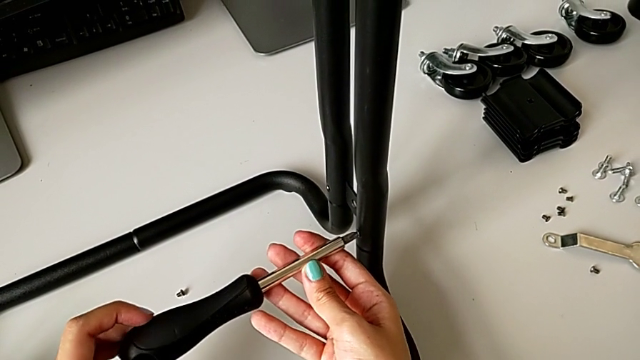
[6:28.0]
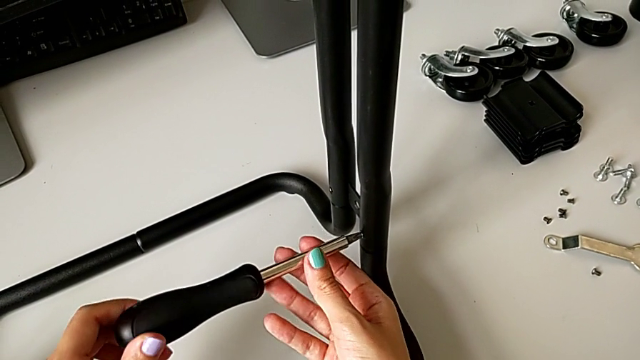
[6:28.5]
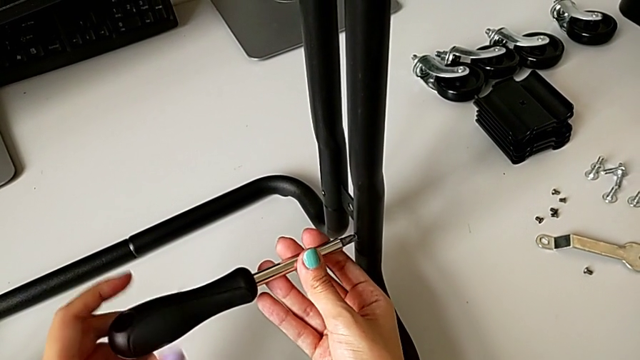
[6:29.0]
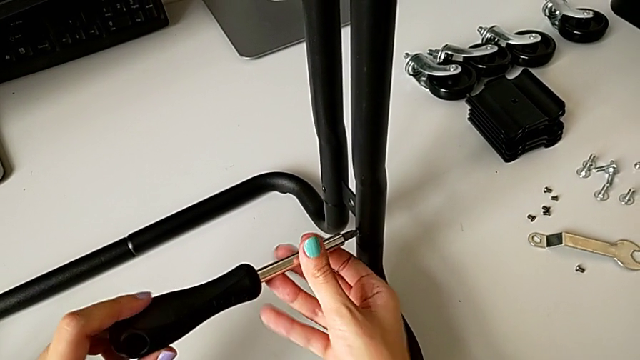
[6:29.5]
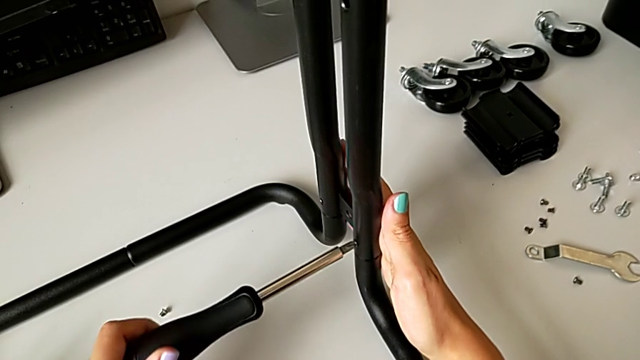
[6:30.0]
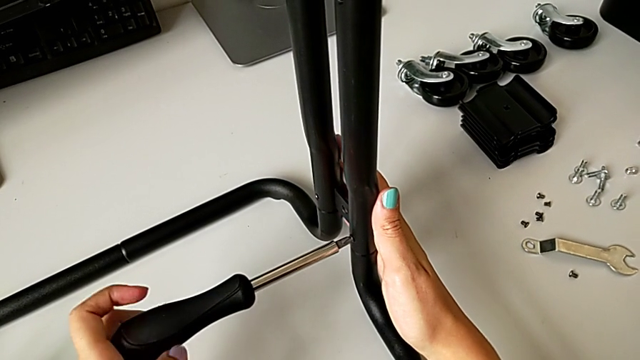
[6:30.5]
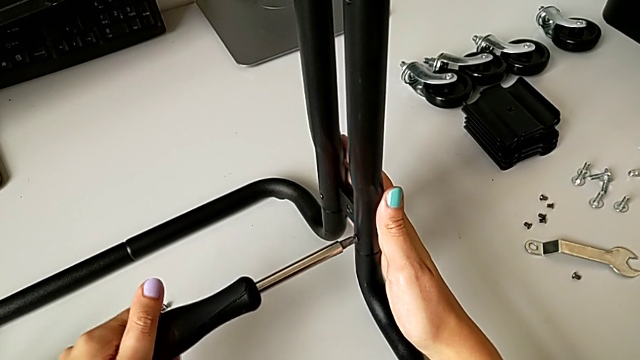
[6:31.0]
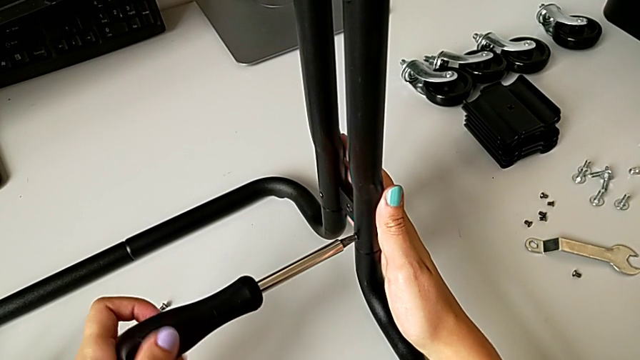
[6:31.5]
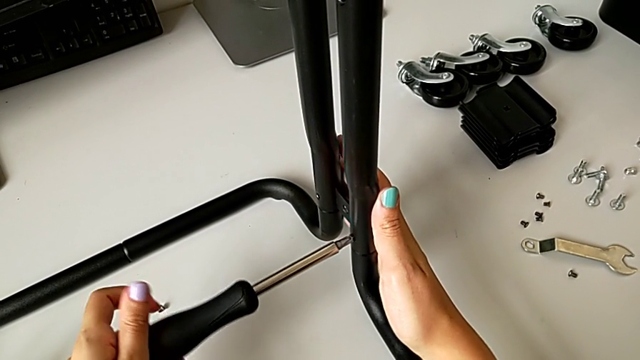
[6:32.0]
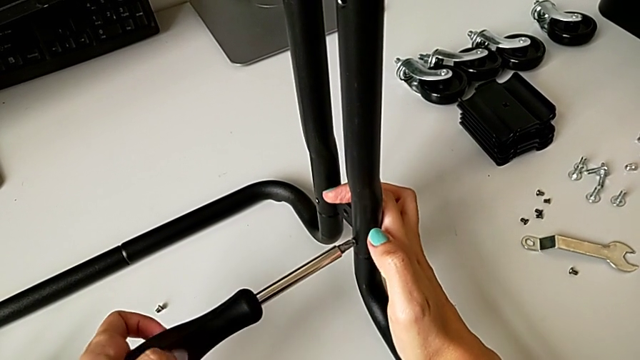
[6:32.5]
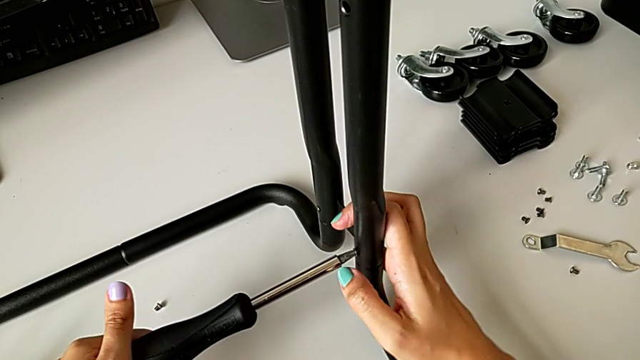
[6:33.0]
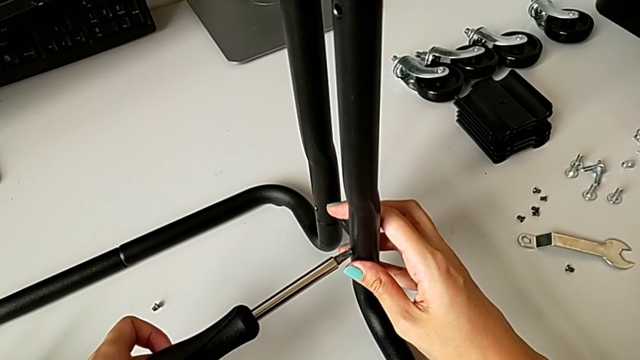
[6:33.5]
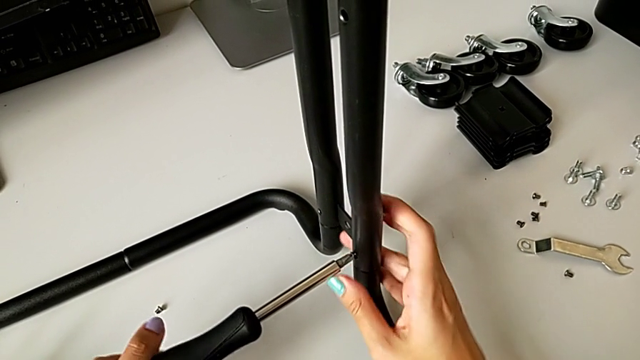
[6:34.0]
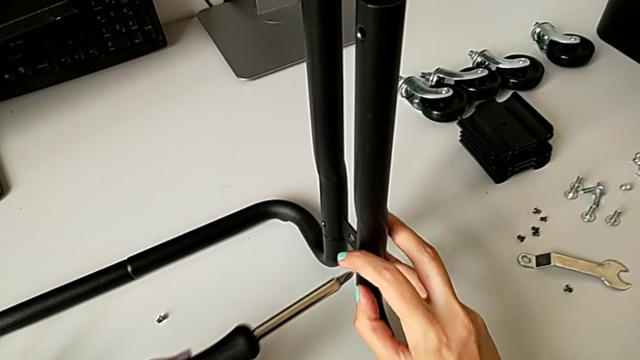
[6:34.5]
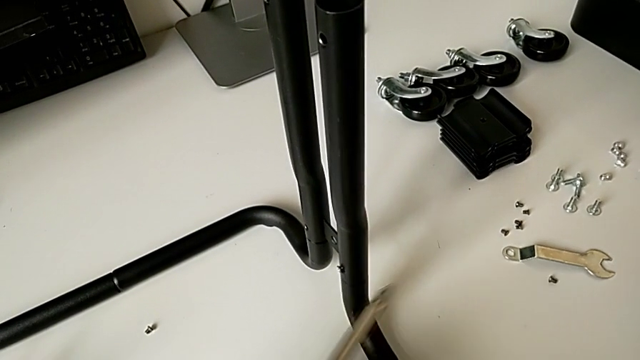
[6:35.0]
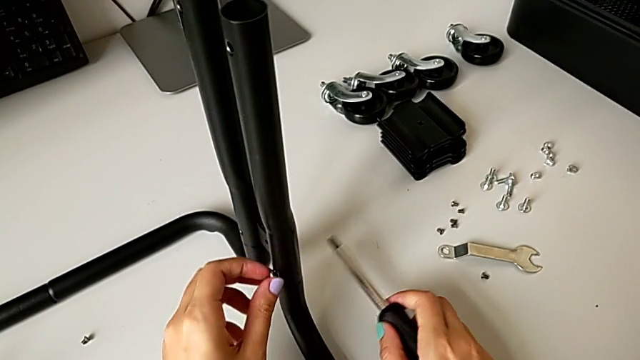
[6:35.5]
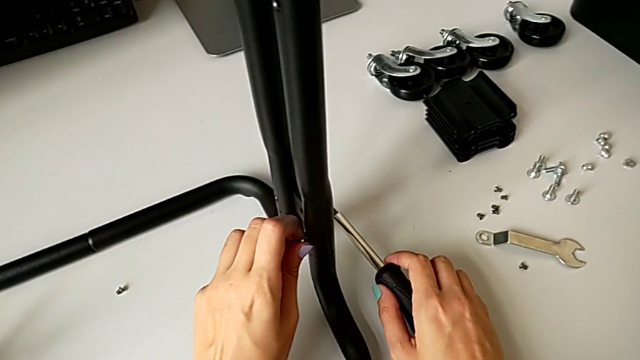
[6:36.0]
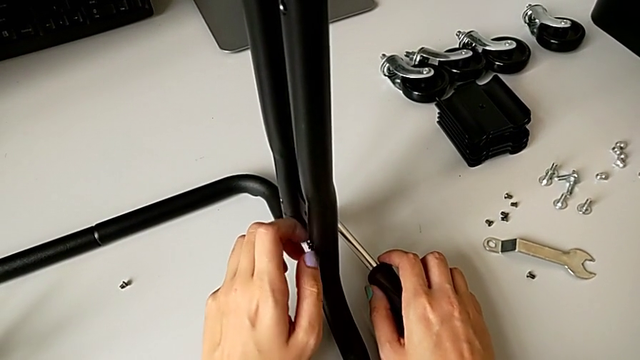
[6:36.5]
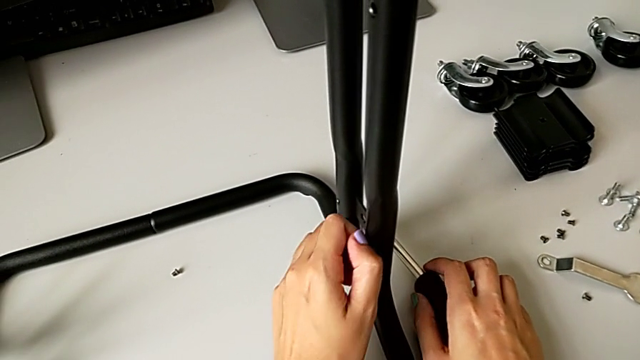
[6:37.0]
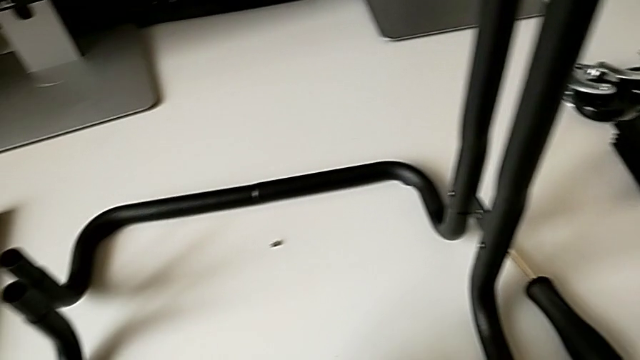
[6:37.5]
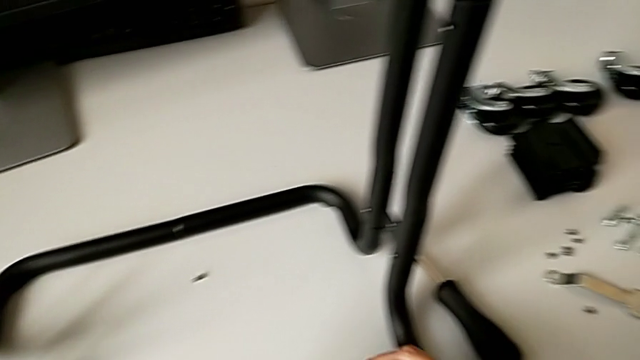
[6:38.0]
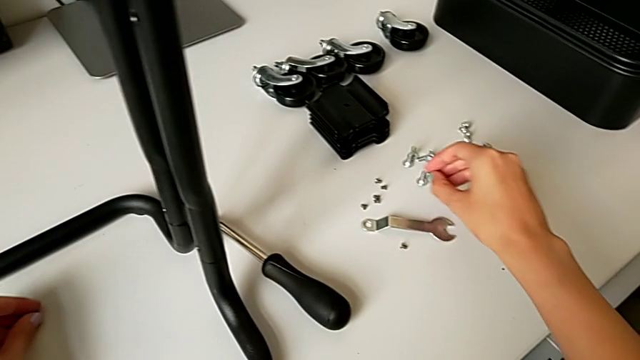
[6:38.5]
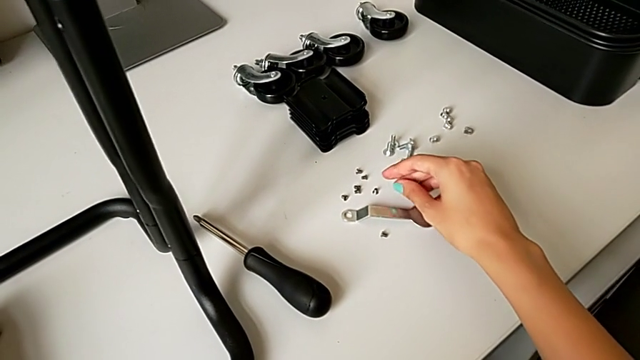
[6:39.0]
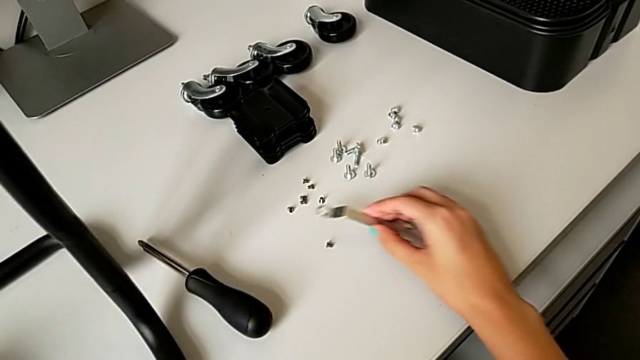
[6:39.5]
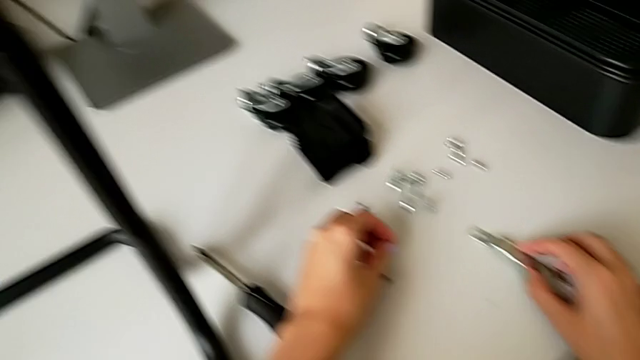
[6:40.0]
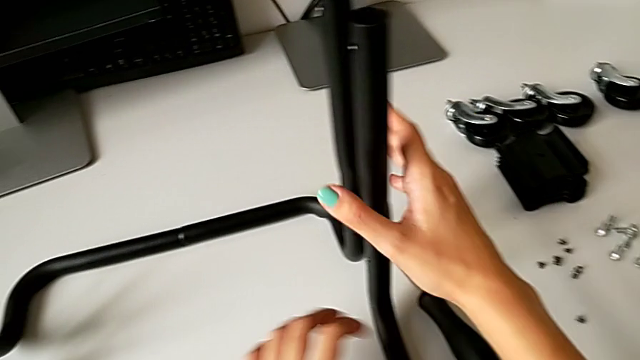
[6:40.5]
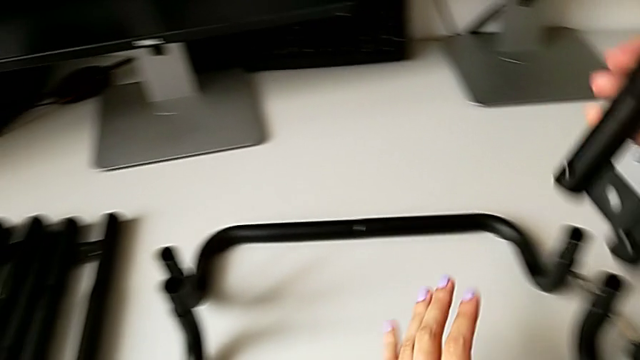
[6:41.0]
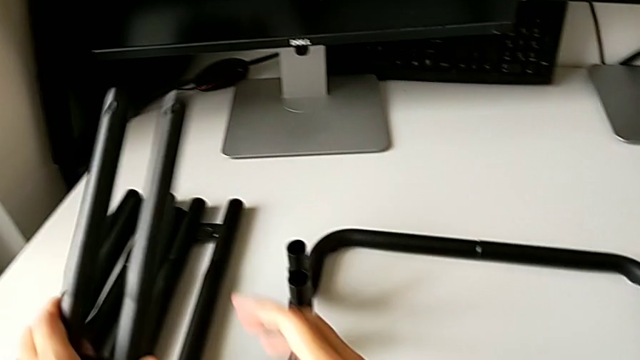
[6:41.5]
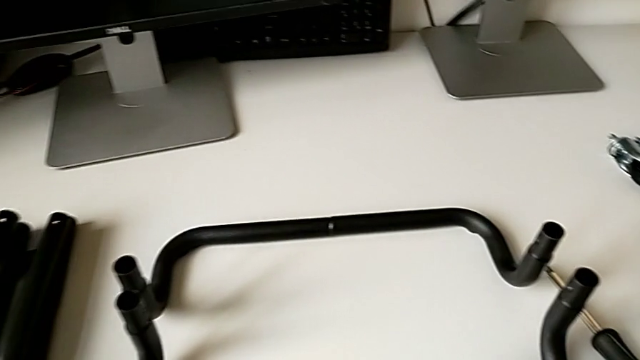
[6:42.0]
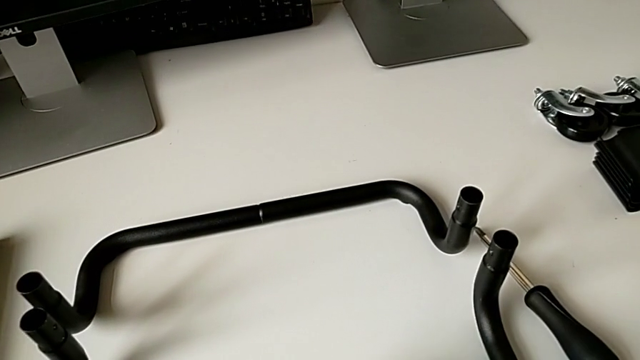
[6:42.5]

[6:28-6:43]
The camera wearer is disassembling the legs of sidebars. They unscrew the eighth screw, push the right leg, unscrew the eighth screw, withdraw it, place it, disassemble the fourth leg and place it.

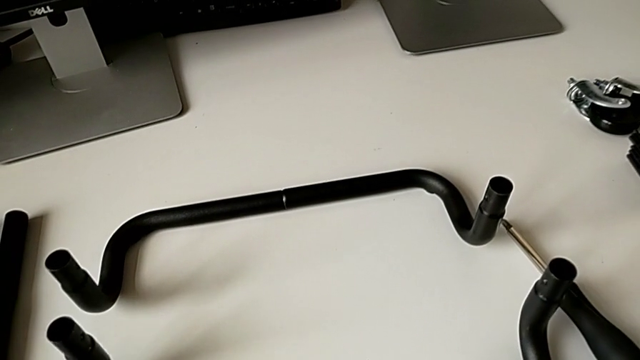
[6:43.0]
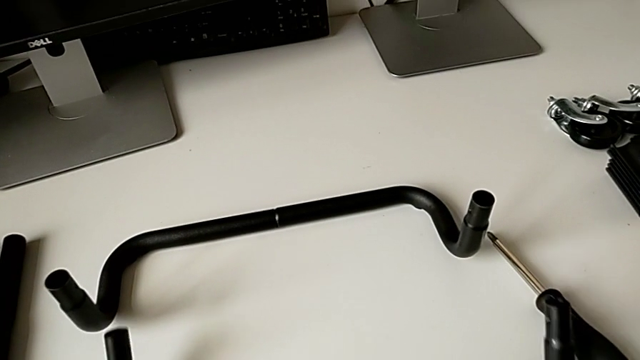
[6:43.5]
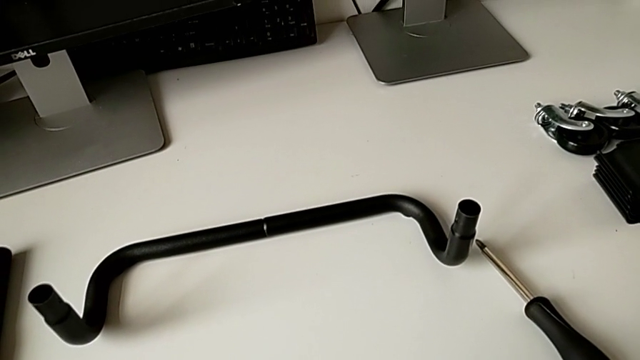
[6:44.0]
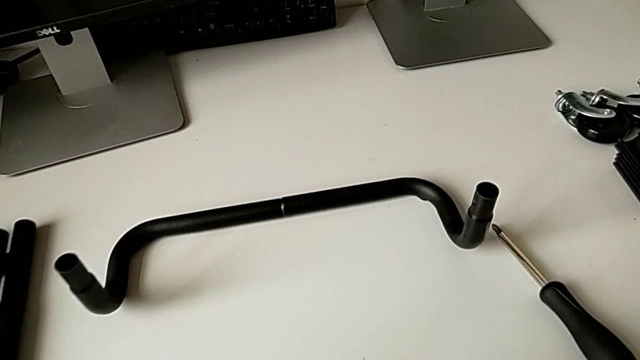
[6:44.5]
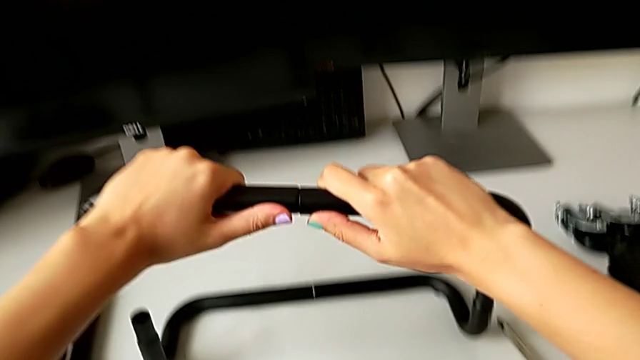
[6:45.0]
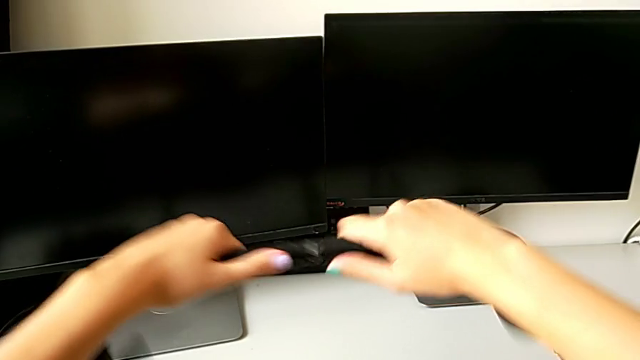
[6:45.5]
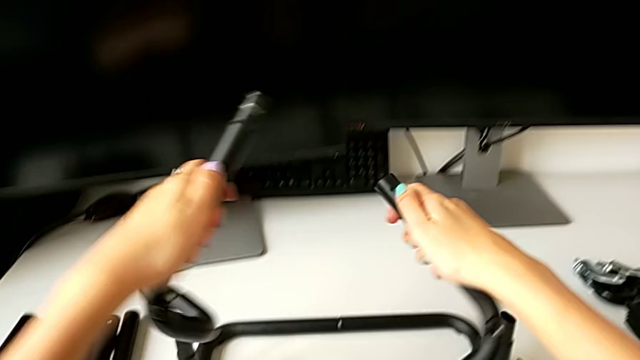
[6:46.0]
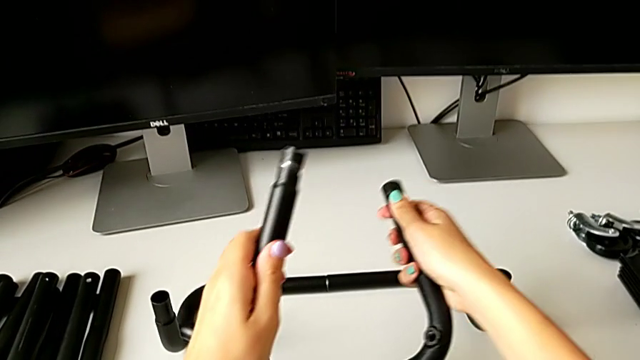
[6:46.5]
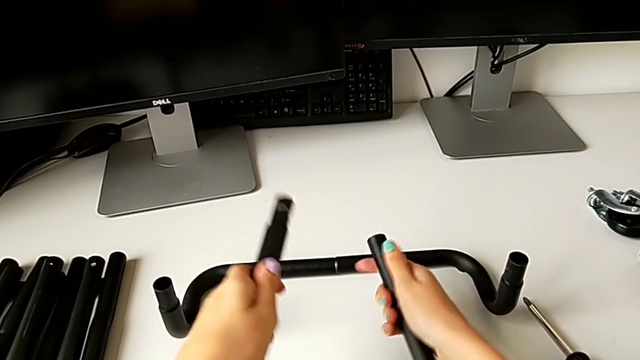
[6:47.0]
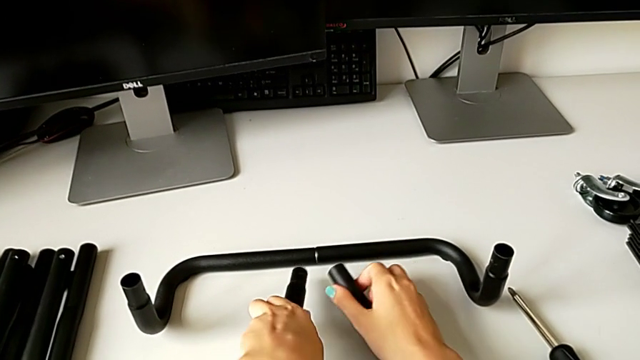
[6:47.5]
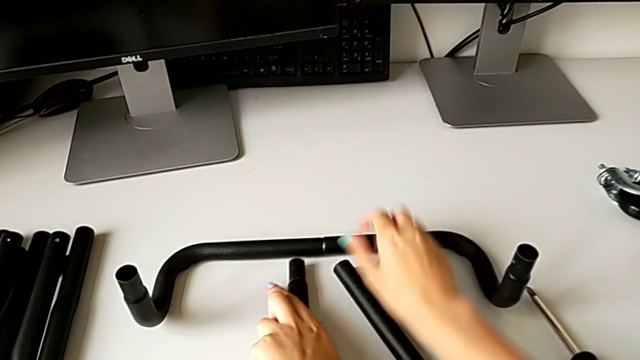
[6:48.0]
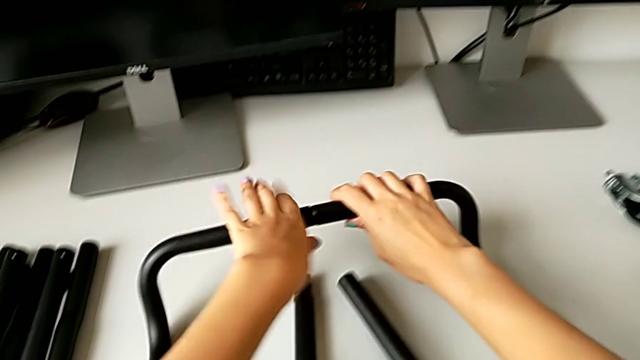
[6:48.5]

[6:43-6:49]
The camera wearer is detaching the legs of the base frame. They disassemble the first half frame, place it and disassemble the second half frame.
